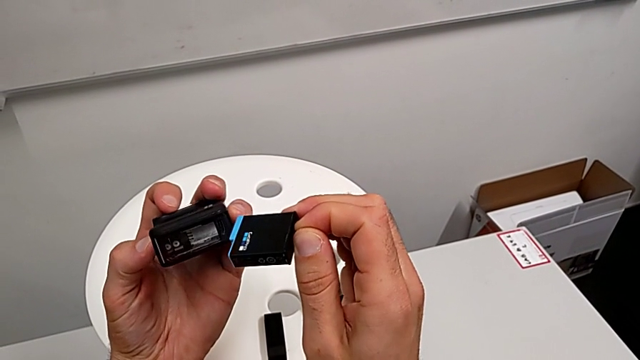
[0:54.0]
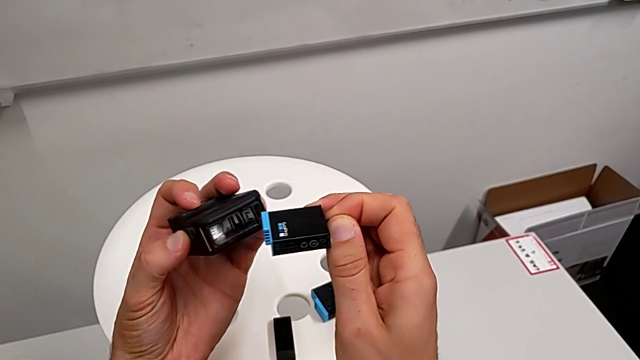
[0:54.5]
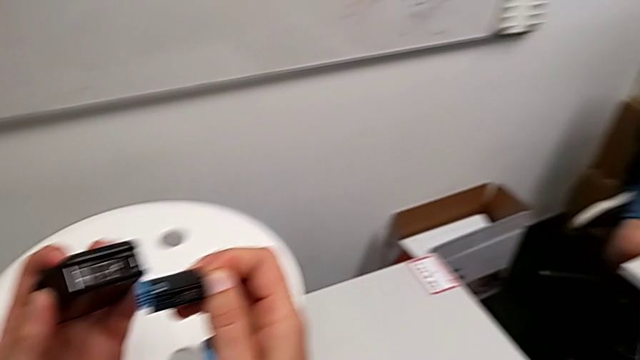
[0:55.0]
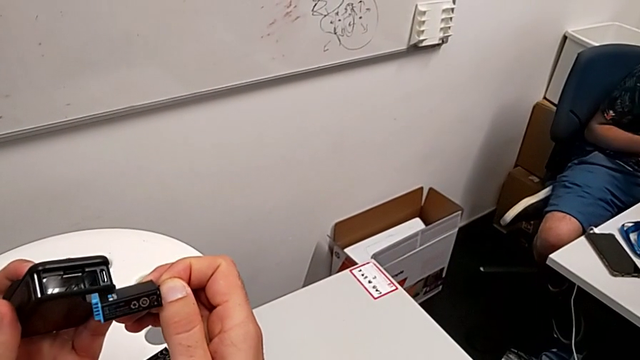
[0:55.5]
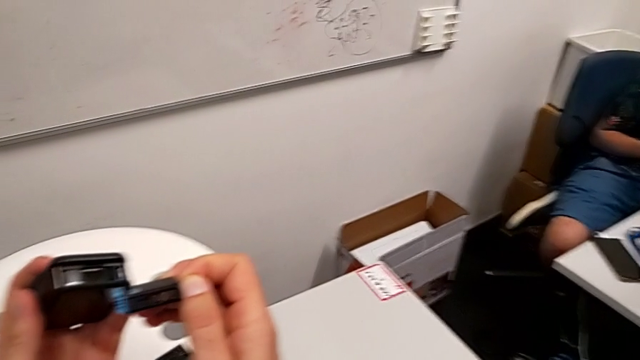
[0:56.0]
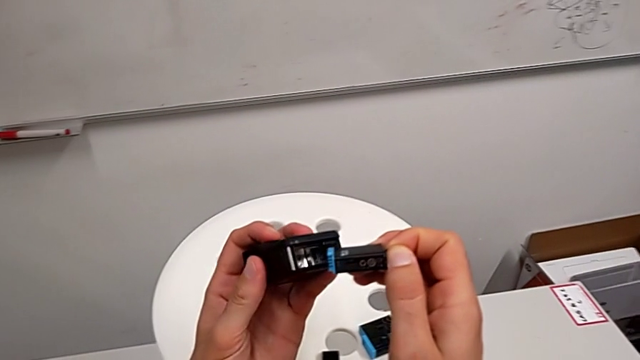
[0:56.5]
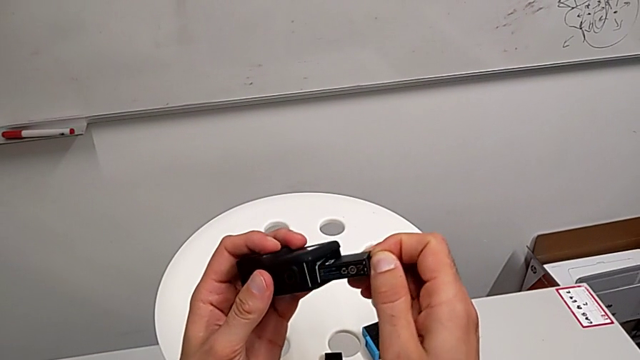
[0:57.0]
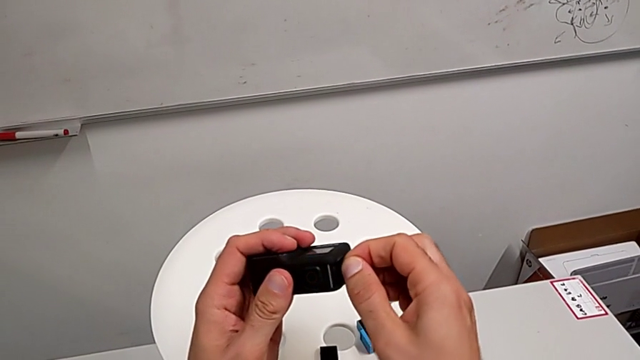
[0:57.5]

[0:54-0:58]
The camera wearer is exchanging a GoPro battery. They insert the battery.

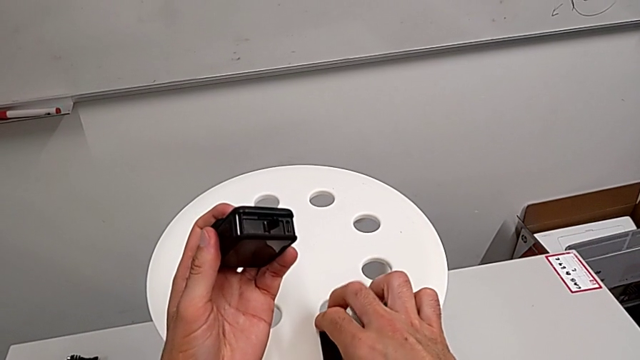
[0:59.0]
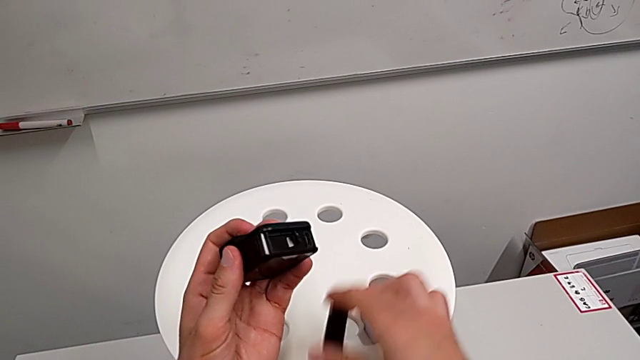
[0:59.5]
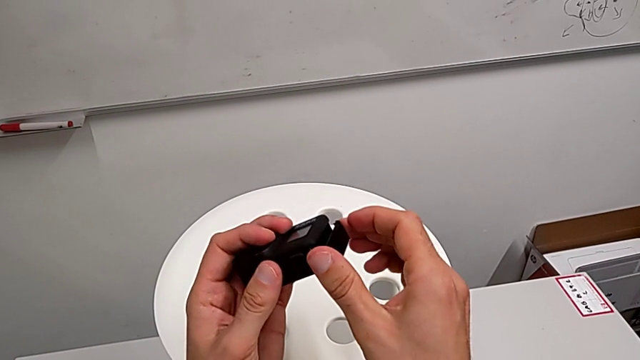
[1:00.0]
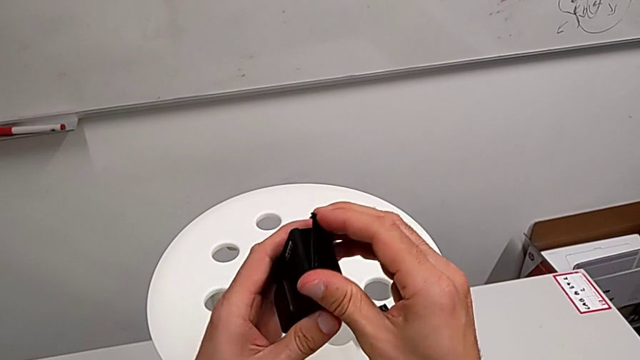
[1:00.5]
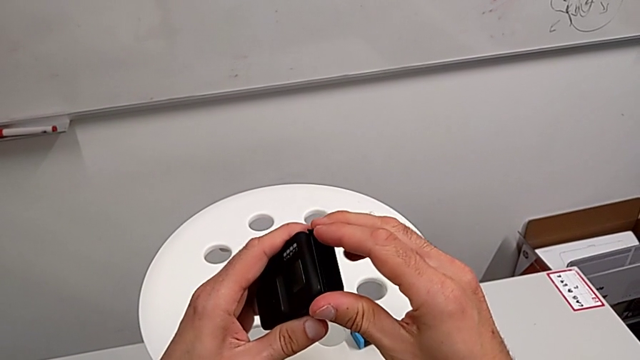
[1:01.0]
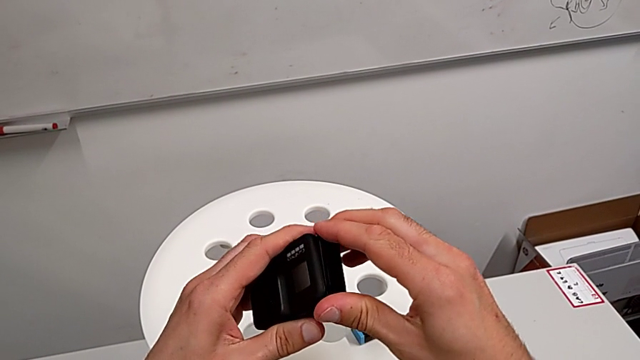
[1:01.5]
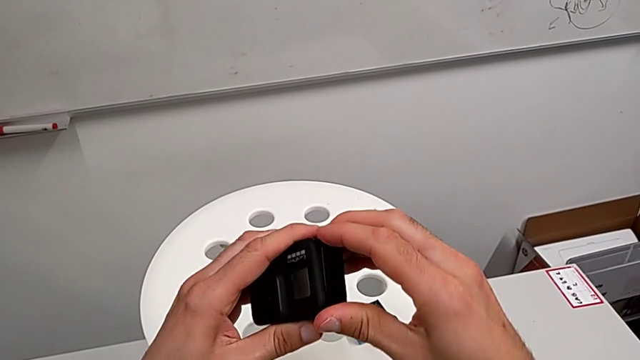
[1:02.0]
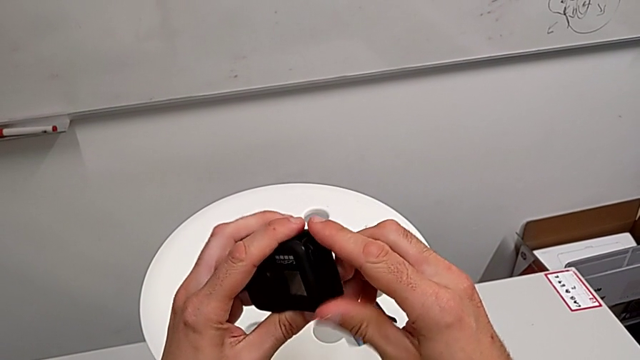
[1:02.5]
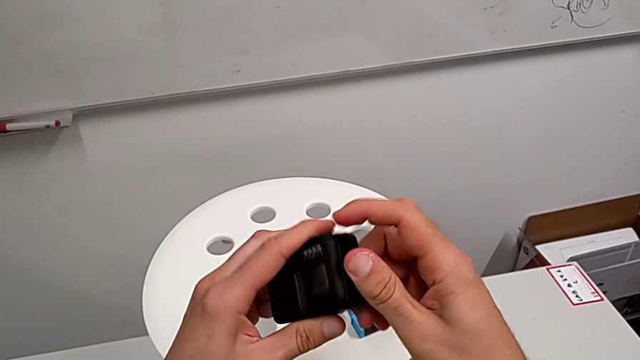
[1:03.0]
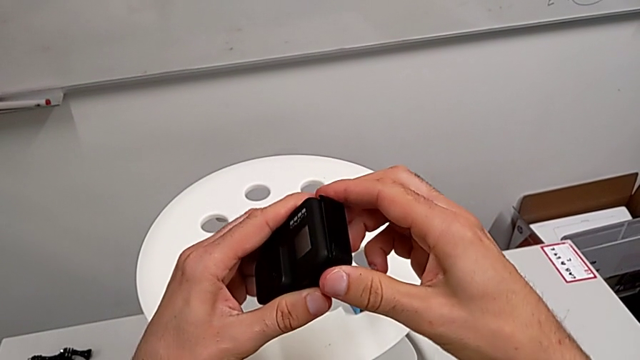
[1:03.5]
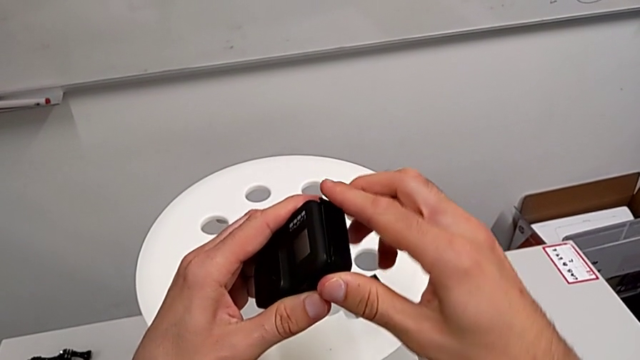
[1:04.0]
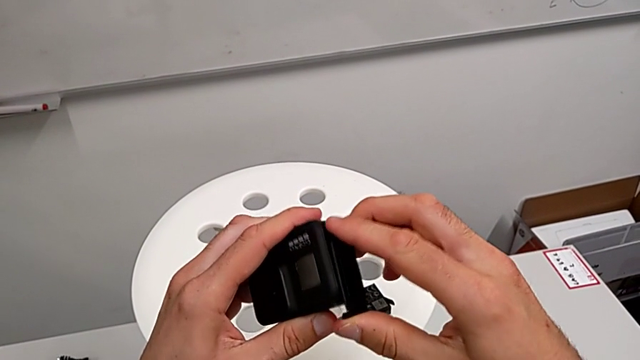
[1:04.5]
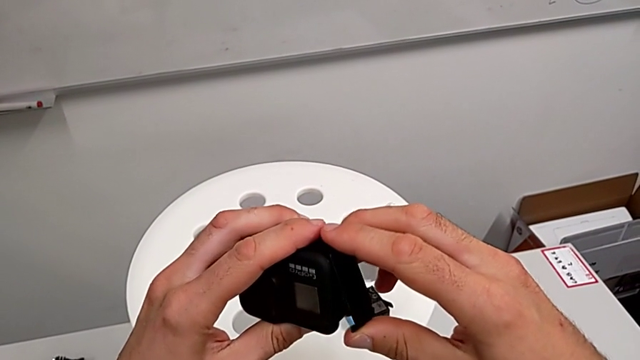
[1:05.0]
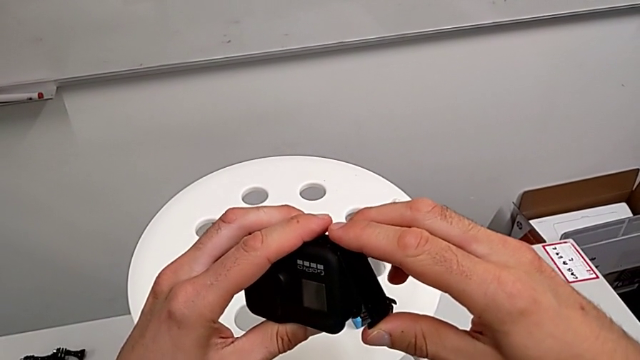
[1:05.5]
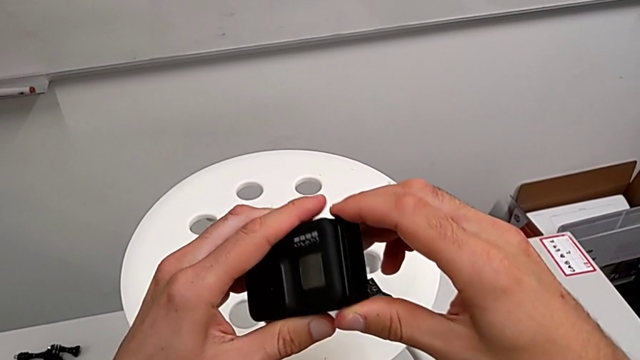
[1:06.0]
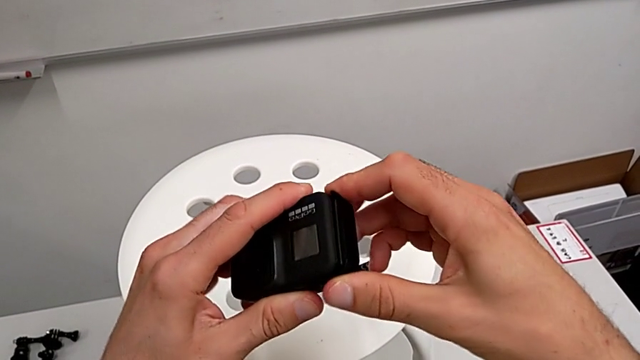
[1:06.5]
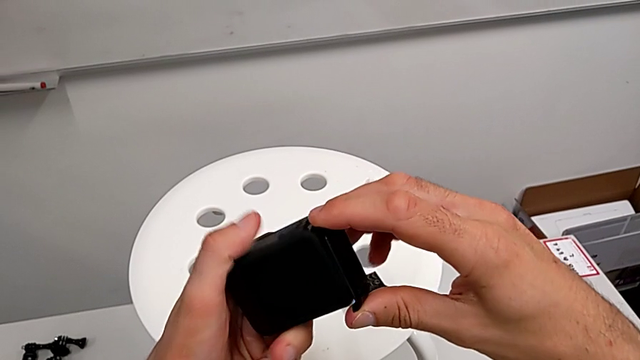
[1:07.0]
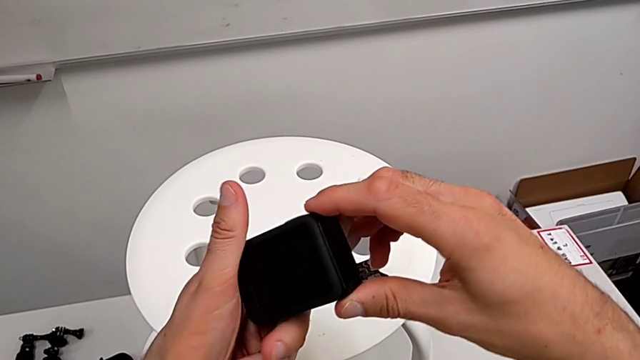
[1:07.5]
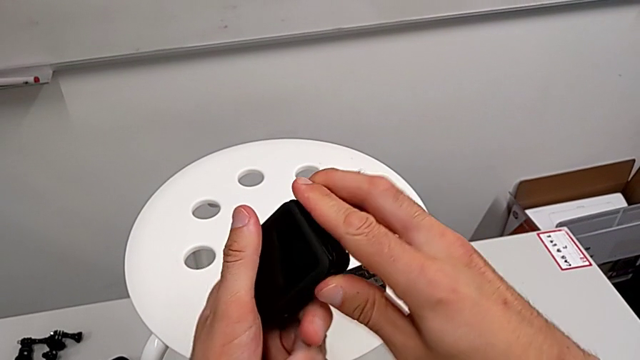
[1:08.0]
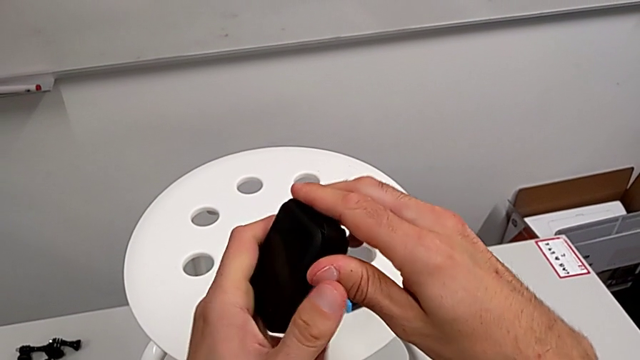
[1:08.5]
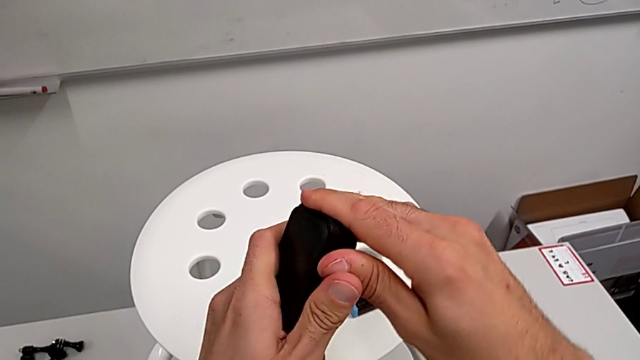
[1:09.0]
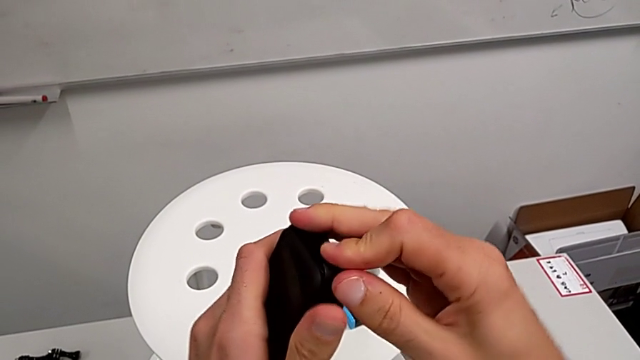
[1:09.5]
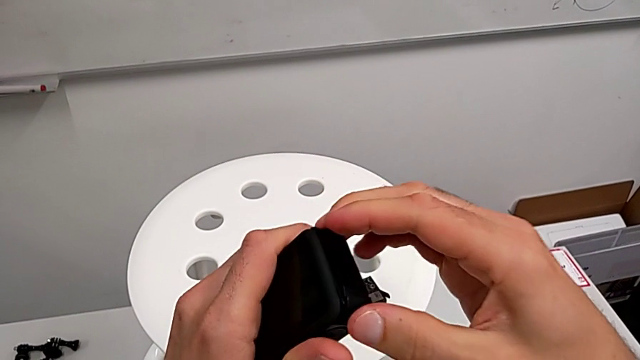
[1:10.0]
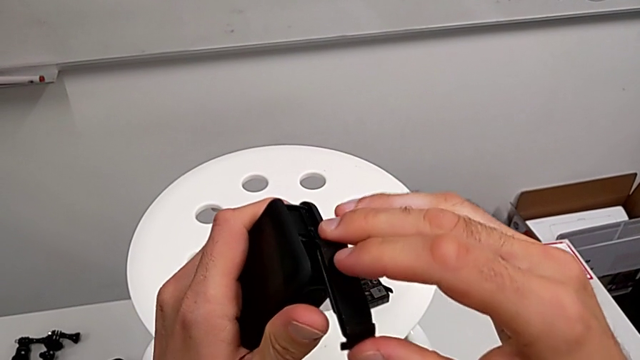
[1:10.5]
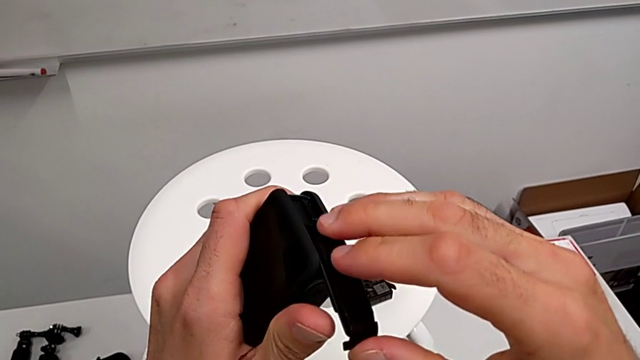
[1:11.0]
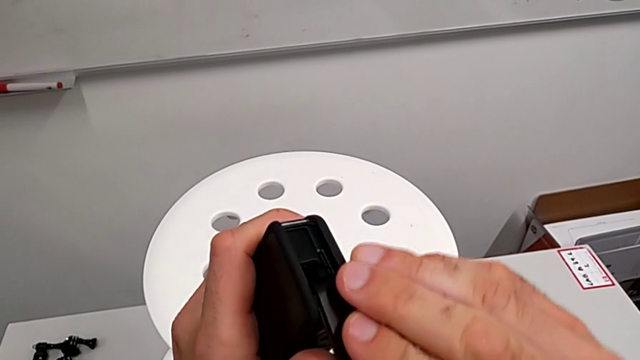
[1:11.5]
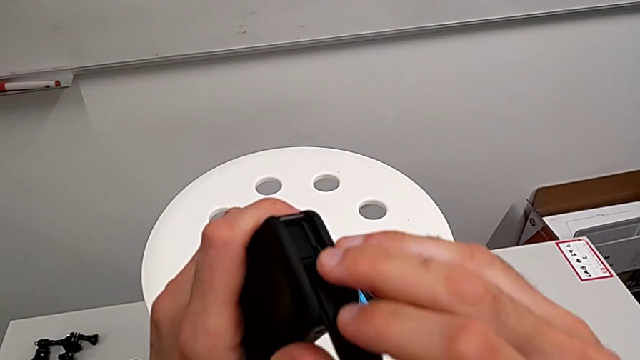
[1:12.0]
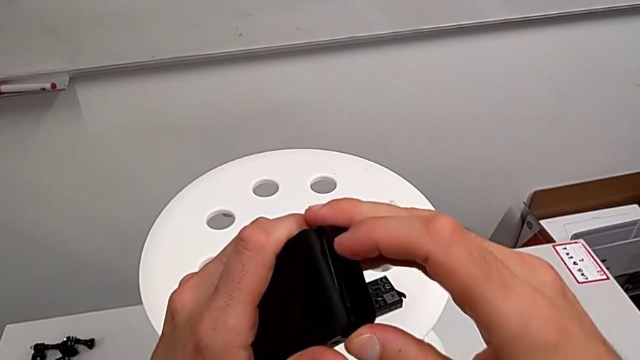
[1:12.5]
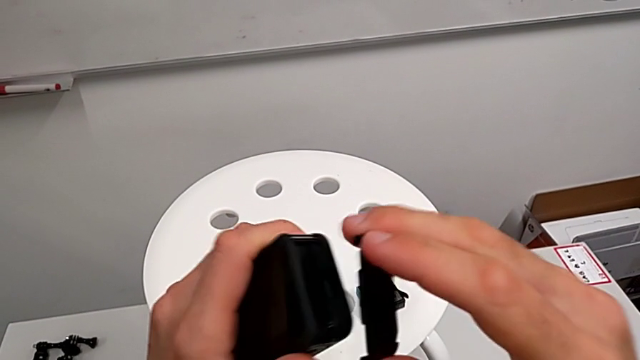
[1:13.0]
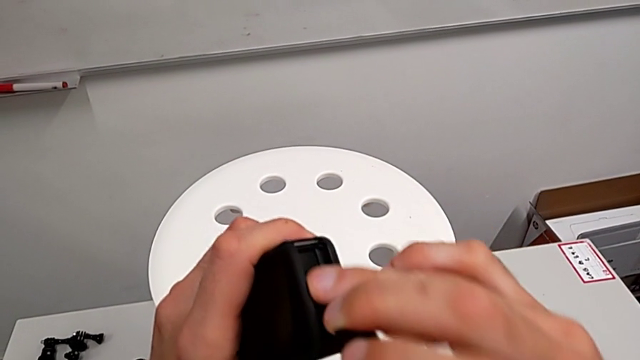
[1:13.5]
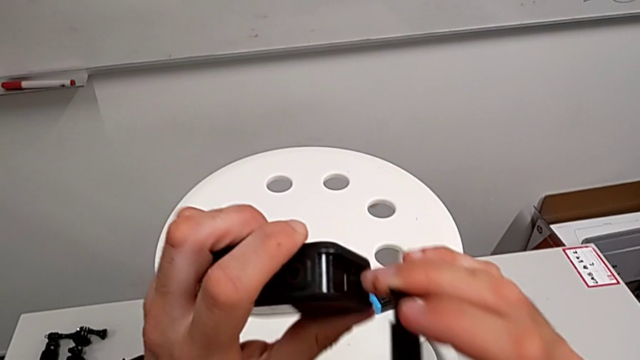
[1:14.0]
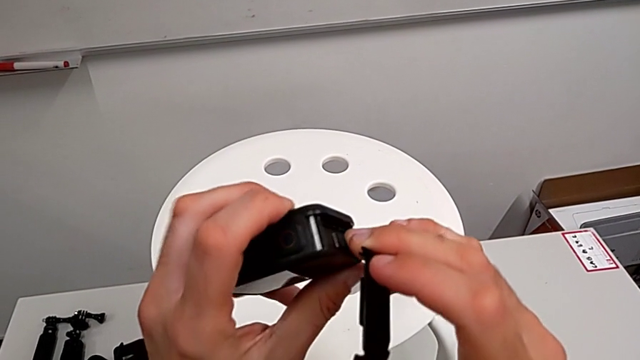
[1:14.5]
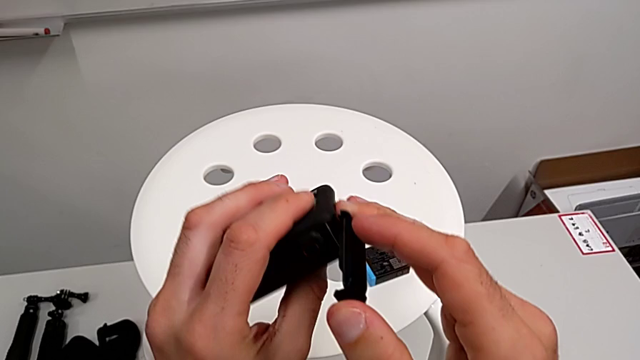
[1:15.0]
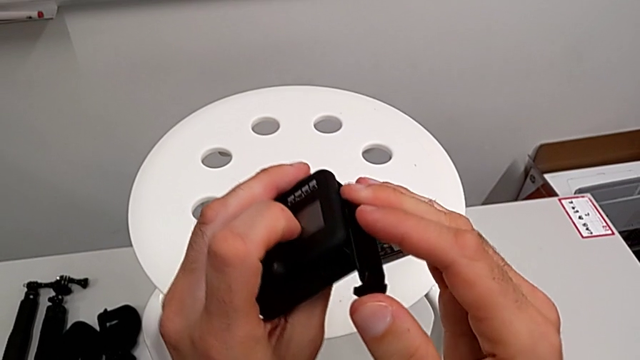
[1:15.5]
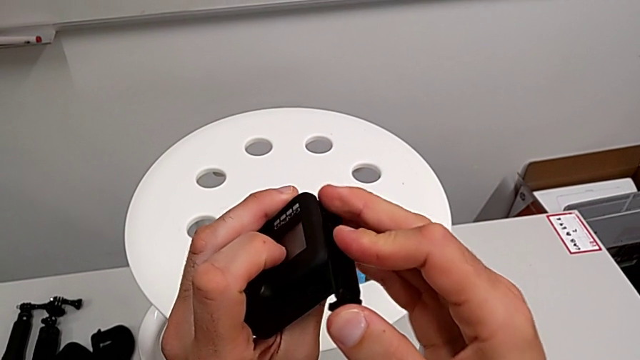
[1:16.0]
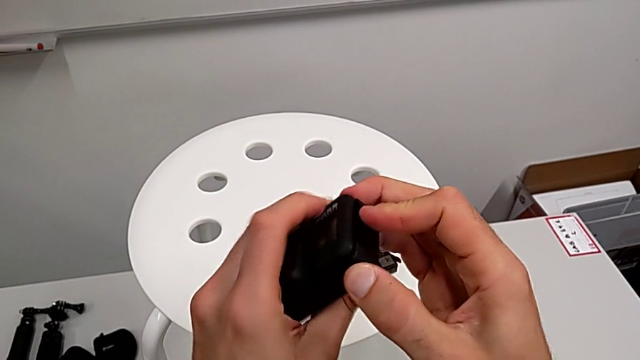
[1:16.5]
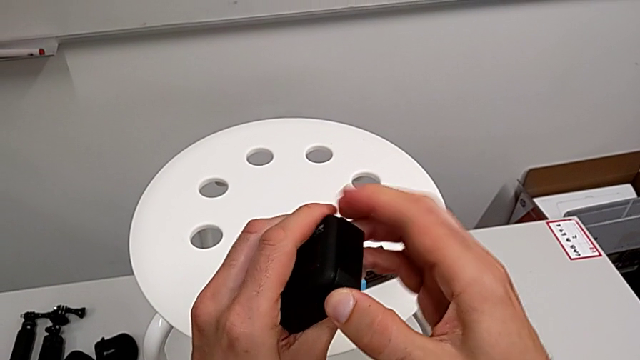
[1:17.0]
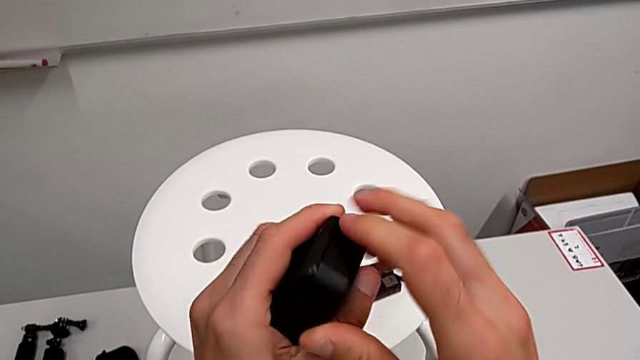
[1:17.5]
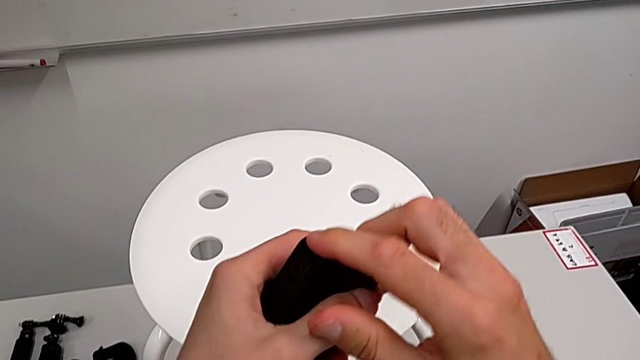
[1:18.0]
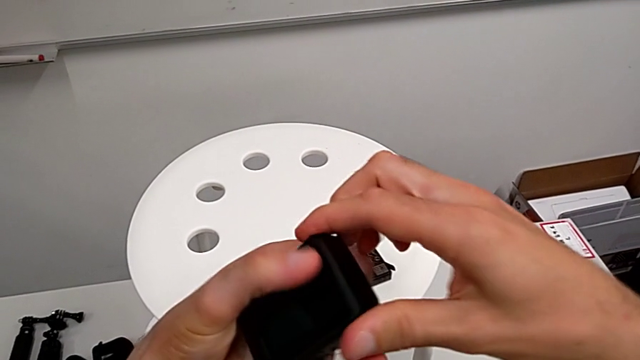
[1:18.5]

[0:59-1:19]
The camera wearer is closing the battery door of the GoPro. They grab the battery door, adjust it, wrongly close it, failing to attach the battery door, rotate the GoPro and wrongly close the battery door, failing to attach it.
